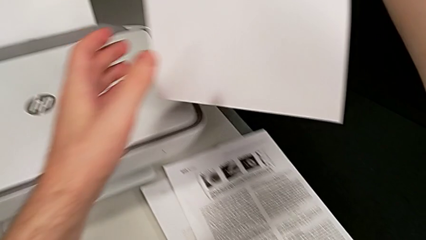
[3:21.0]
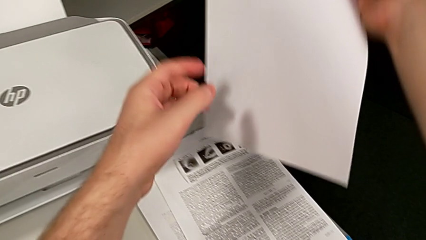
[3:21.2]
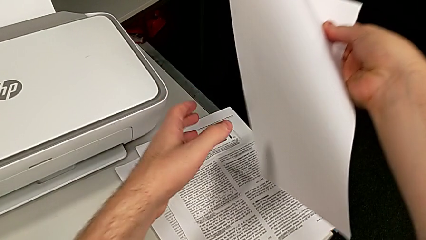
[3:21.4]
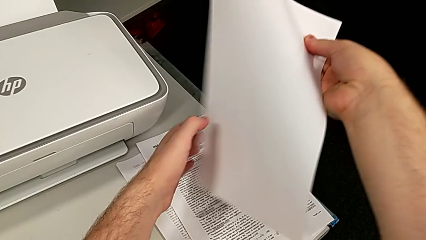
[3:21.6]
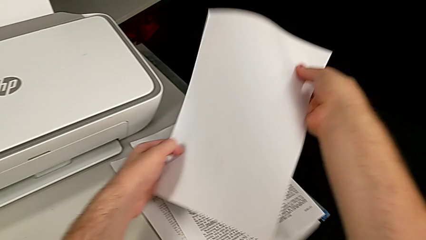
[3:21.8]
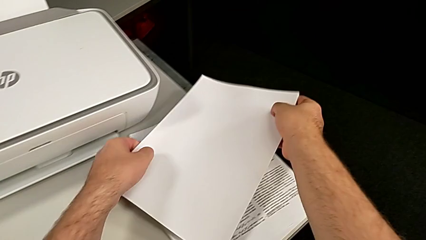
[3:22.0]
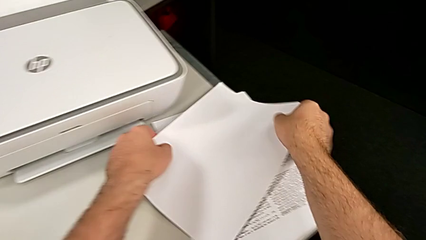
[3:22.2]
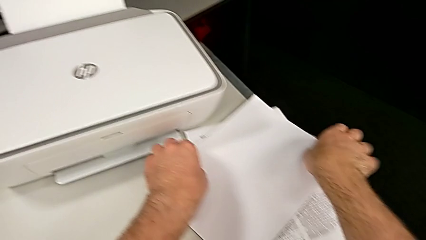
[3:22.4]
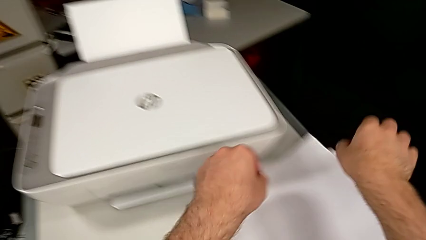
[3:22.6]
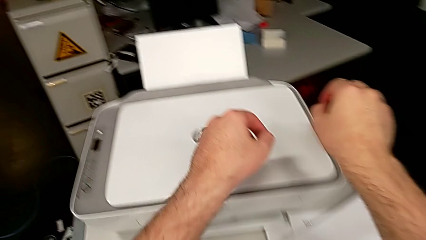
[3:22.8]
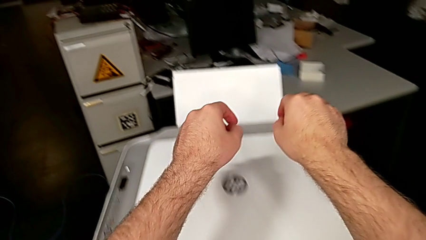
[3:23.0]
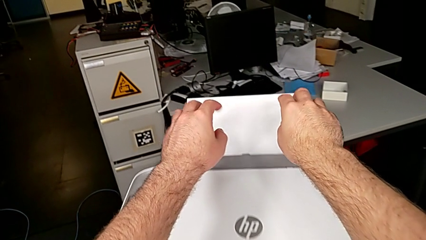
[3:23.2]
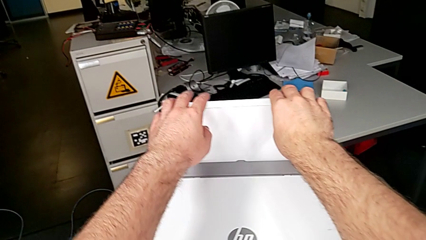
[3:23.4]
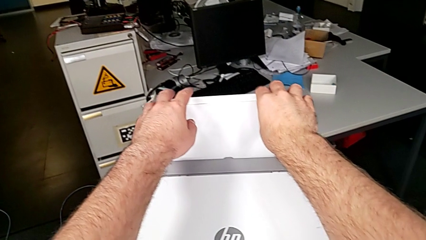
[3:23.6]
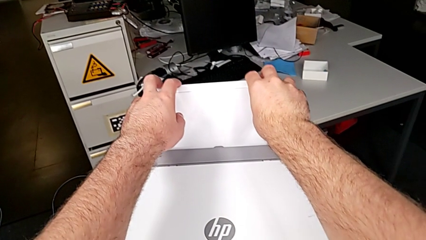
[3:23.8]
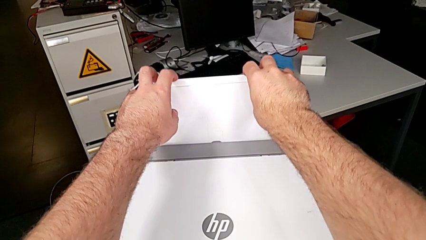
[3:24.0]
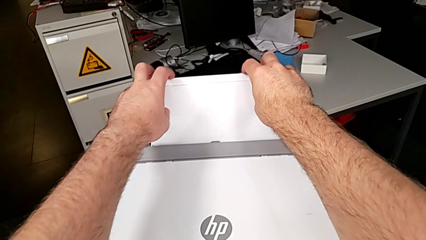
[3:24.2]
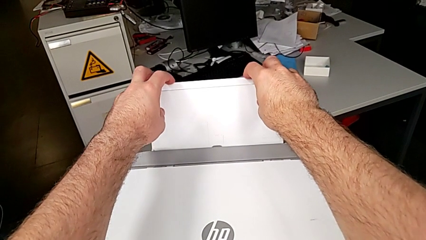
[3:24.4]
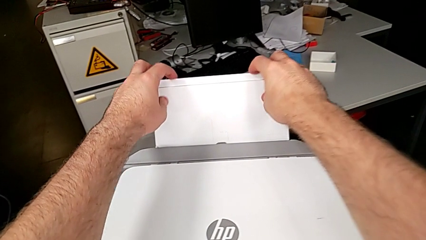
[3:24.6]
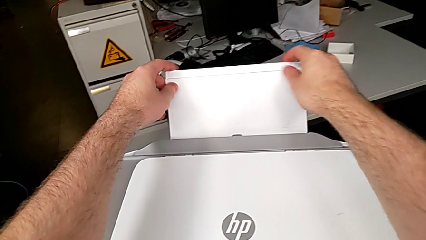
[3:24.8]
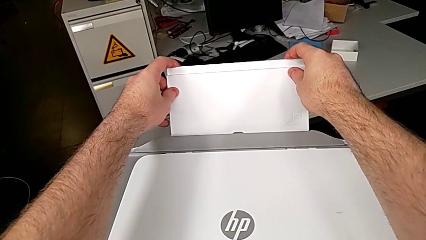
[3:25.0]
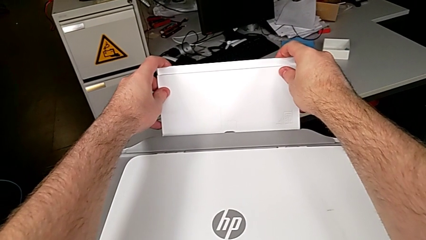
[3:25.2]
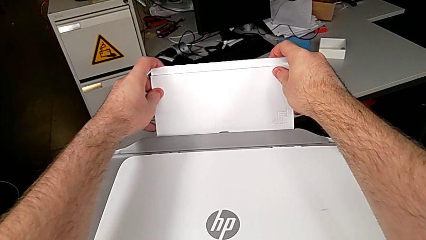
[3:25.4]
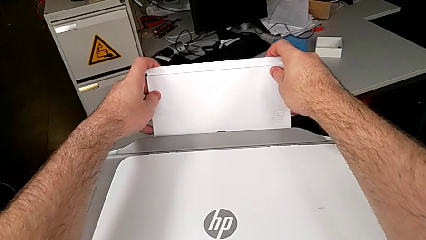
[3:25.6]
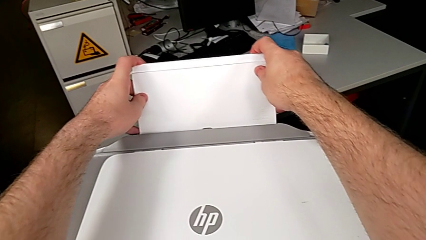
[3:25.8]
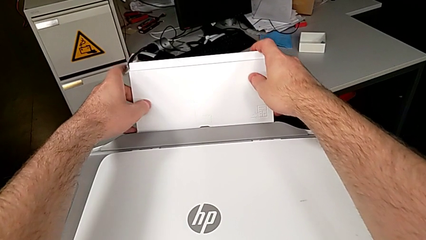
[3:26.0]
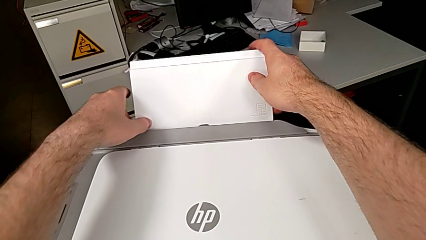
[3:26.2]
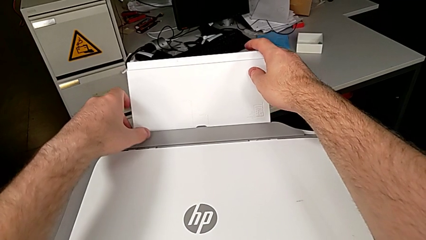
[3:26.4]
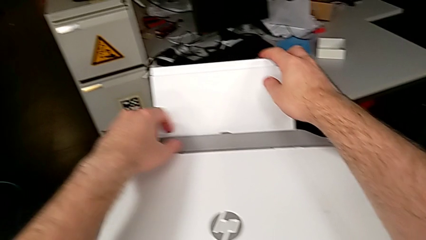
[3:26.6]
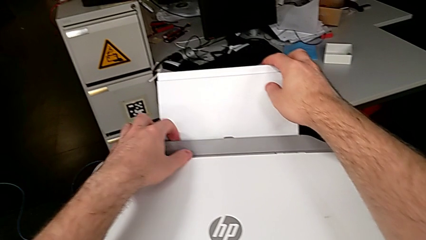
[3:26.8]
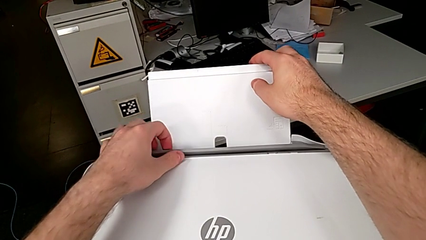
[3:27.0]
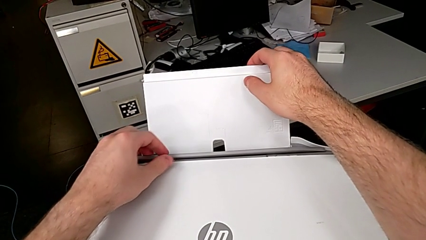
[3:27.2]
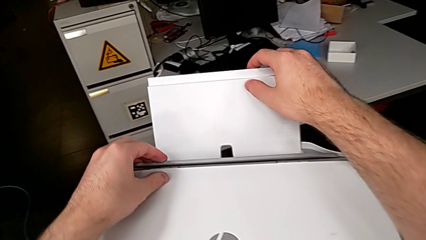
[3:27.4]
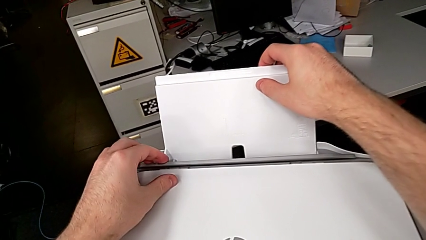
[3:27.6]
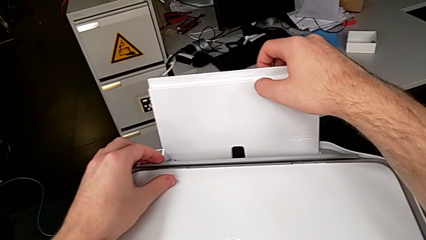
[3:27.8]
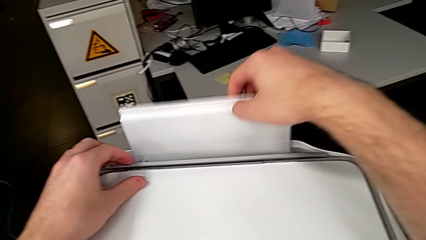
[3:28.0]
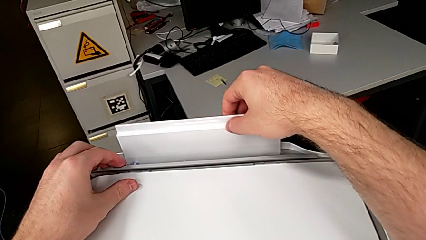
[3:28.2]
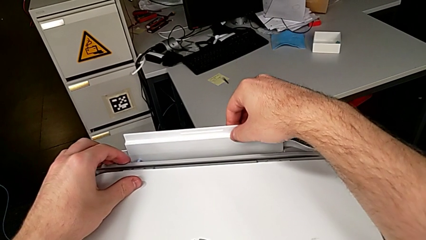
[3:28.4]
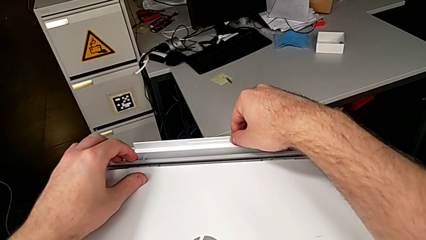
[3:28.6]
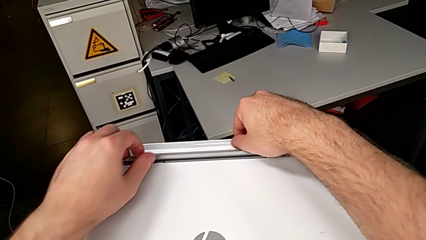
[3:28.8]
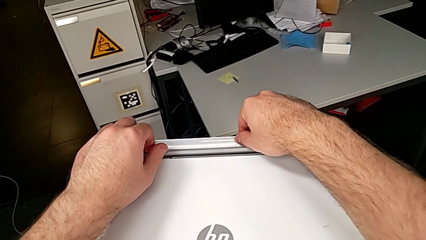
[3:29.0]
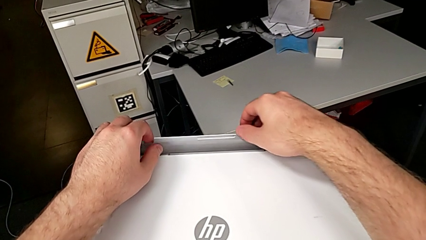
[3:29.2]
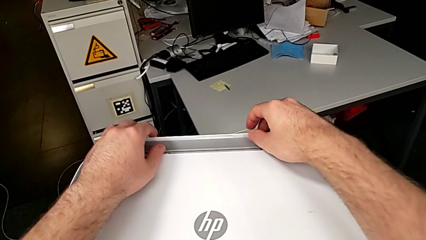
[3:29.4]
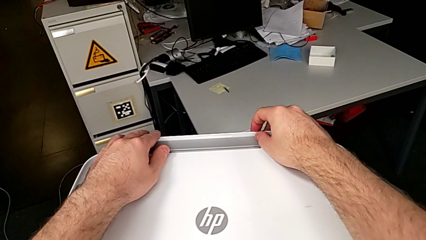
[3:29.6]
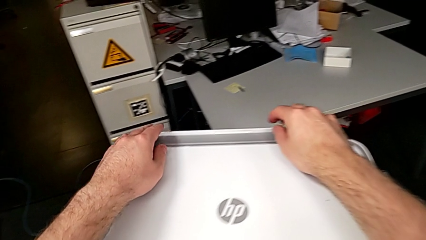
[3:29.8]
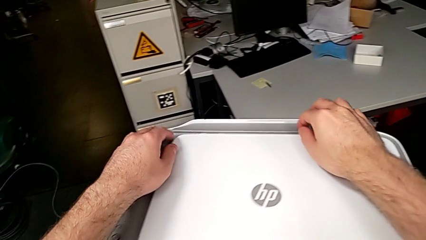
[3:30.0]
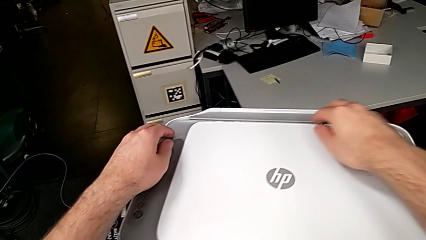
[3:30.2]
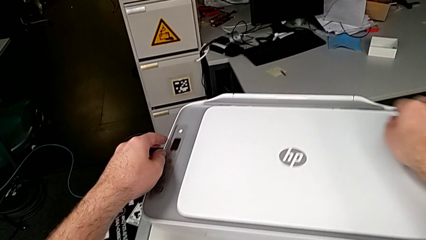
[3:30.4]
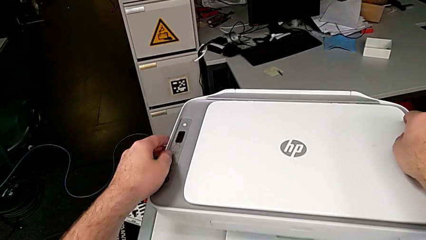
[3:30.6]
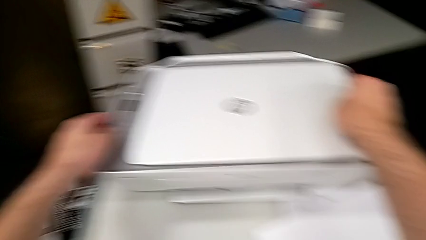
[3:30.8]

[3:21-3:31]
The camera wearer is closing the printer. They place the paper stack, wrongly grab the paper tray, trying to close the paper tray, open the gray copy gate, close the paper tray, hold the gray copy gate and close it.
